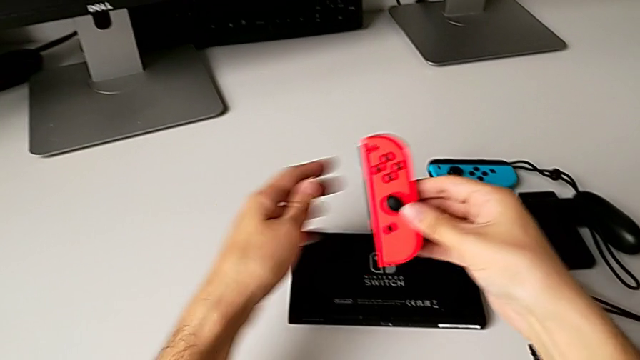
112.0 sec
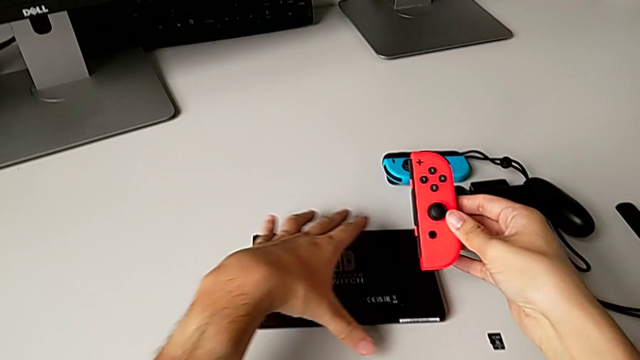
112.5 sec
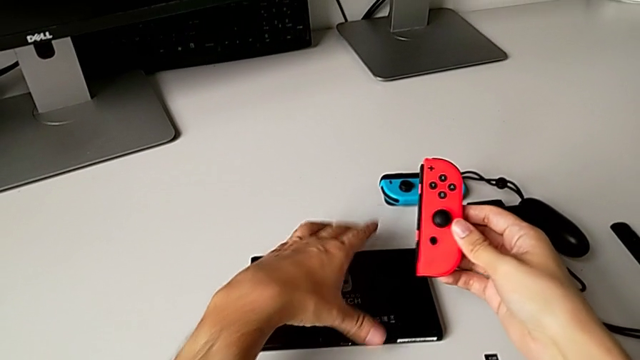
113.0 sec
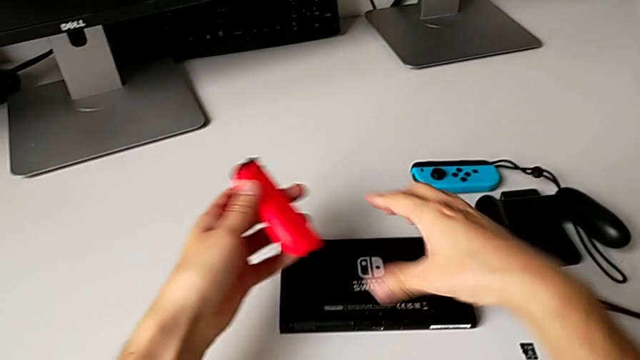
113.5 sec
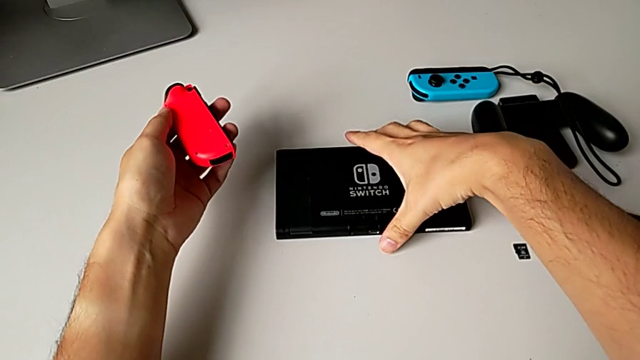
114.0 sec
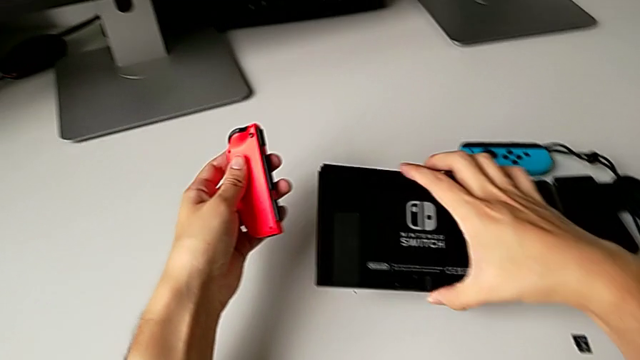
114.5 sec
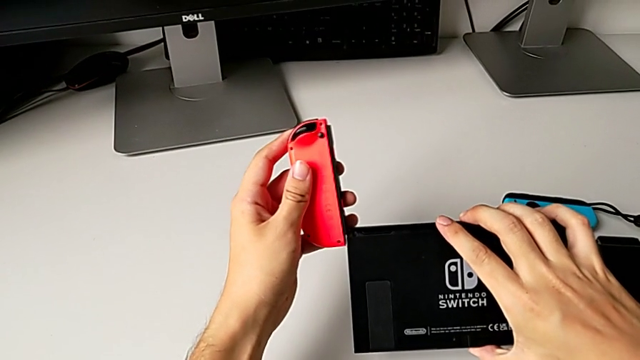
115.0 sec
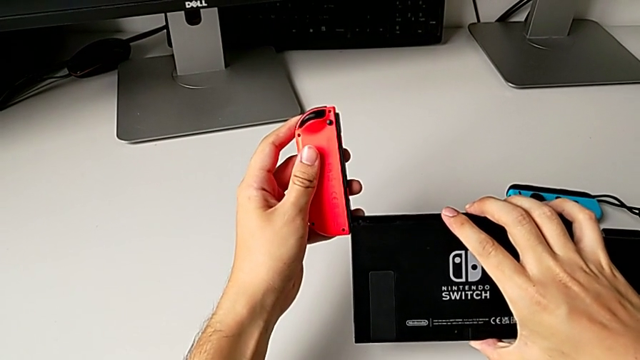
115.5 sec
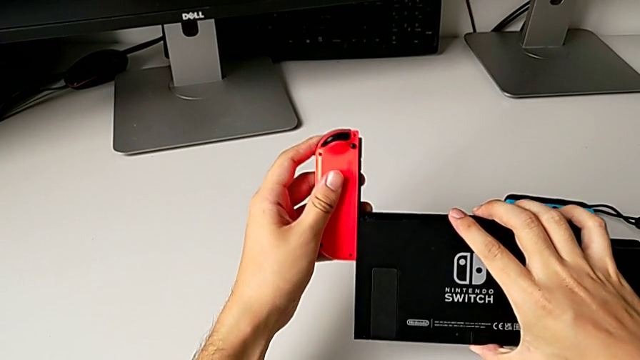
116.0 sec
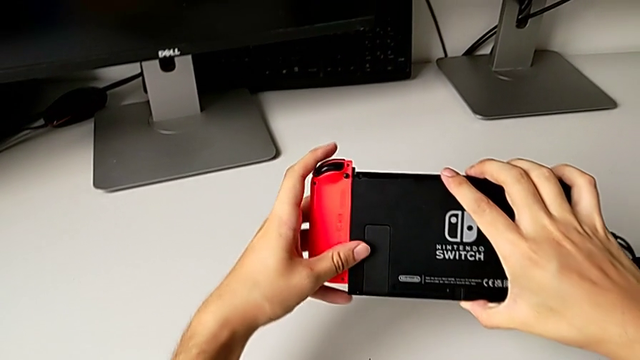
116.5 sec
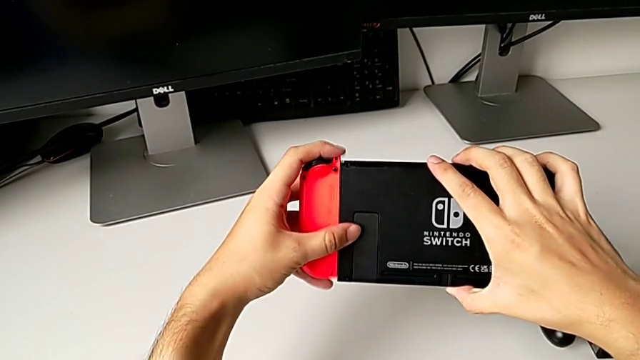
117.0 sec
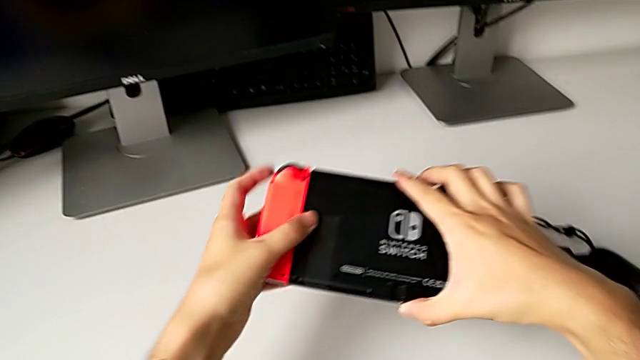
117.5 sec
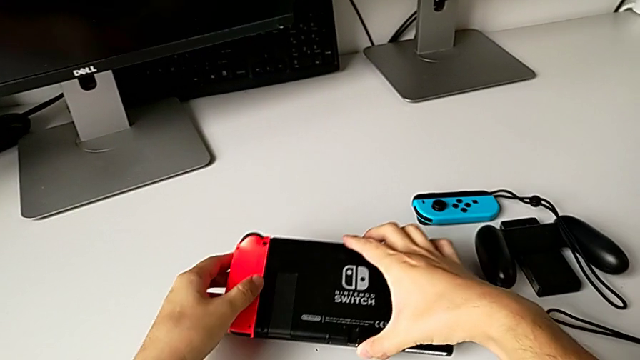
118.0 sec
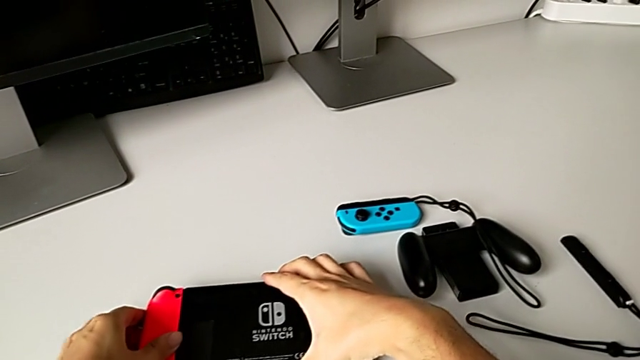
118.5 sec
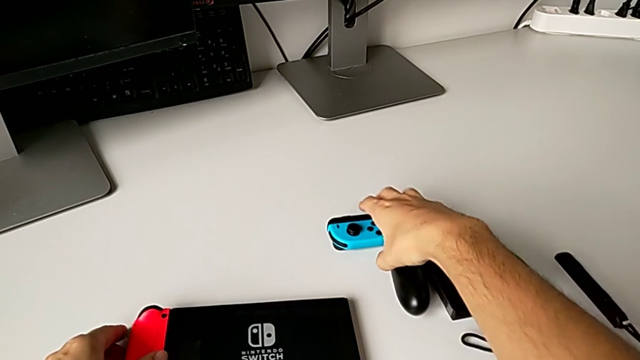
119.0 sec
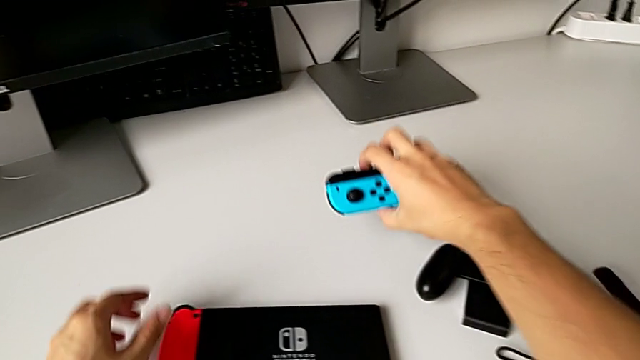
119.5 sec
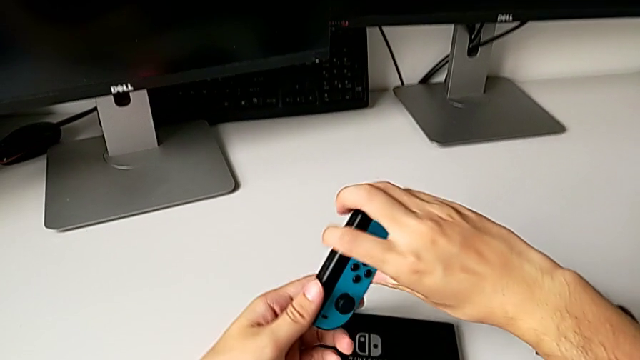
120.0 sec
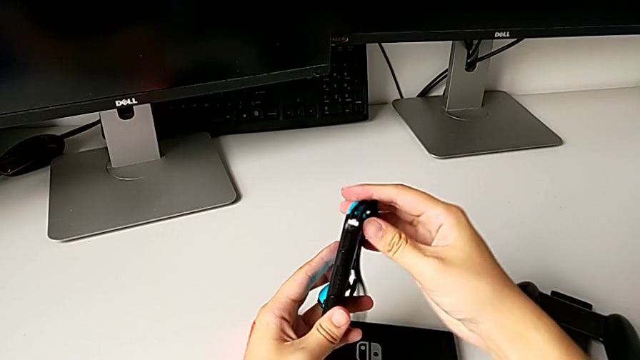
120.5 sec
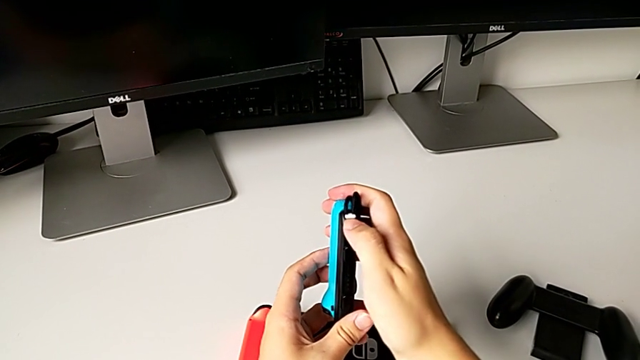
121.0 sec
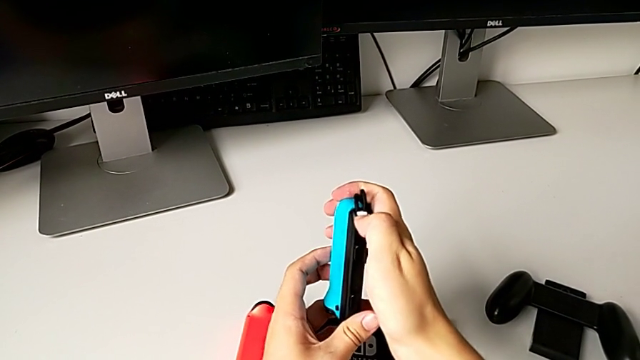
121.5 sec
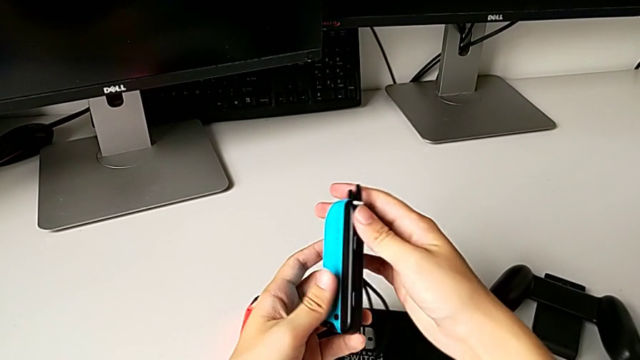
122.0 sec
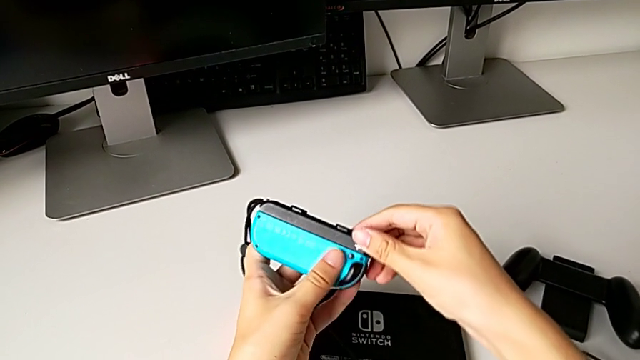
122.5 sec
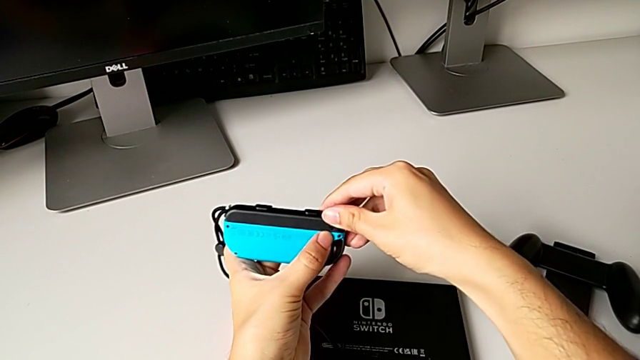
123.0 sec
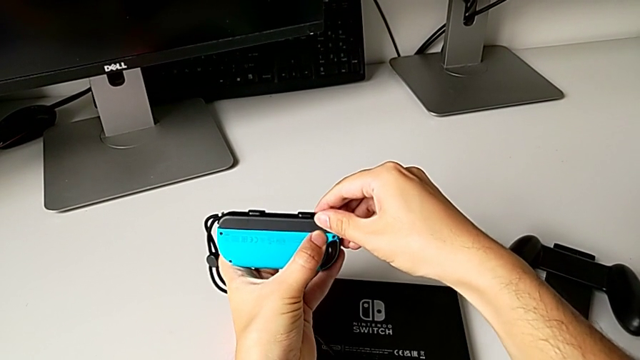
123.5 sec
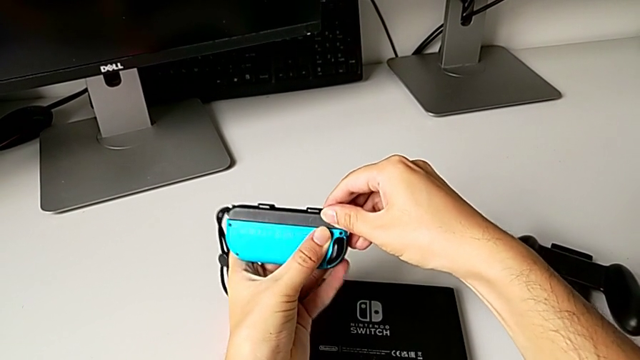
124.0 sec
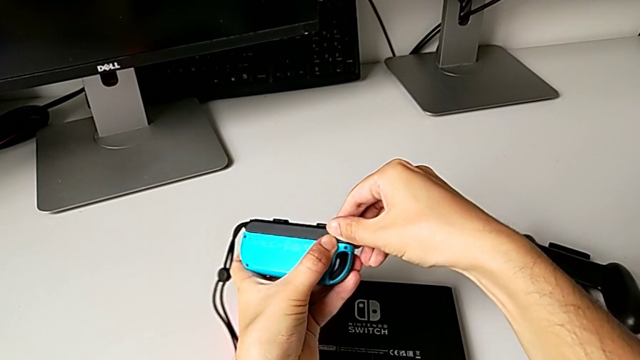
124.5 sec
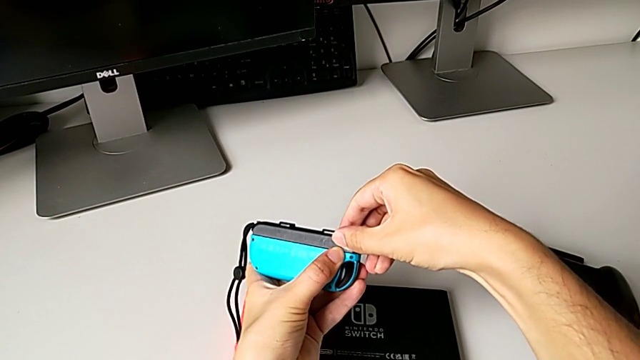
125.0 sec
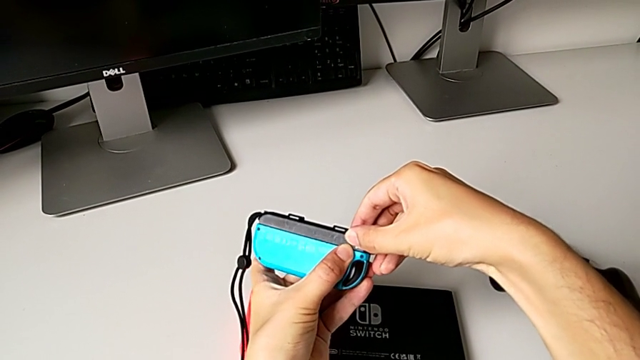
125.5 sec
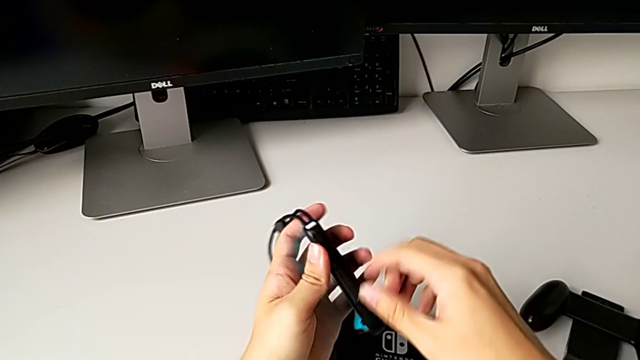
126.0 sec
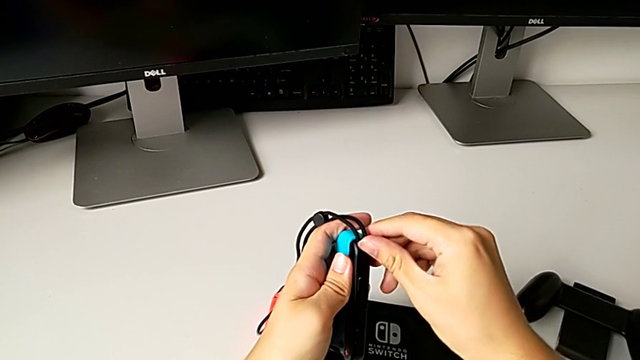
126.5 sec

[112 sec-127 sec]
The camera wearer is changing the Joy-Con controllers to the handheld mode. They grab the Nintendo Switch, insert the red Joy-Con controller, place the Nintendo Switch twice, wrongly push the blue Joy-Con strap lock, not pressing the lock hard enough, wrongly pull the blue Joy-Con strap and push the blue Joy-Con strap lock.

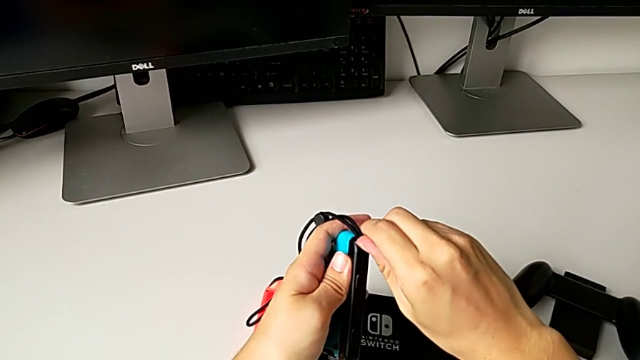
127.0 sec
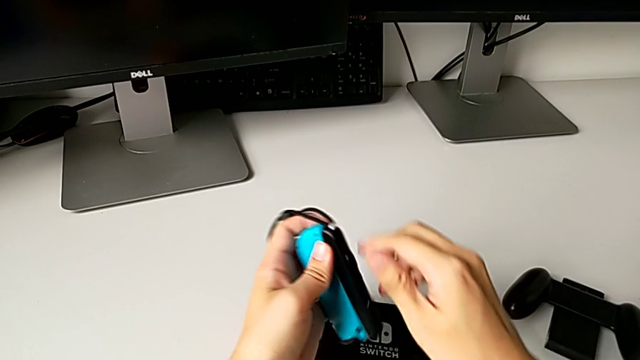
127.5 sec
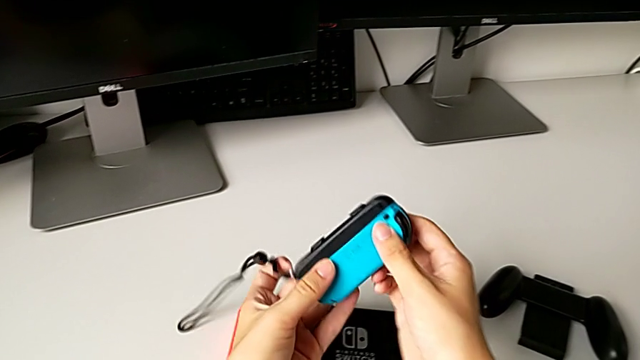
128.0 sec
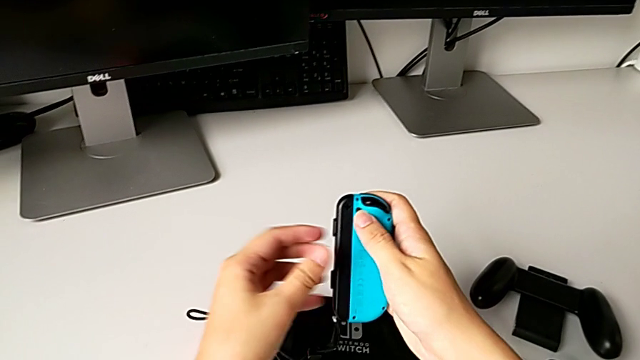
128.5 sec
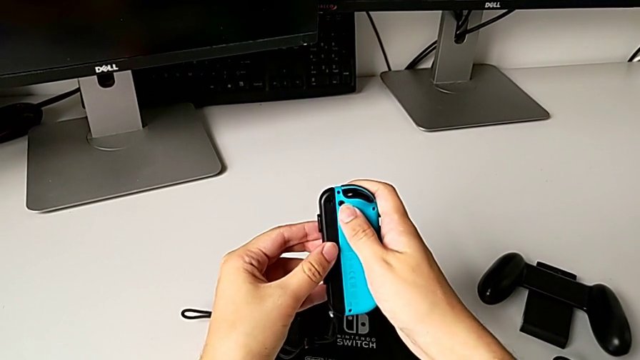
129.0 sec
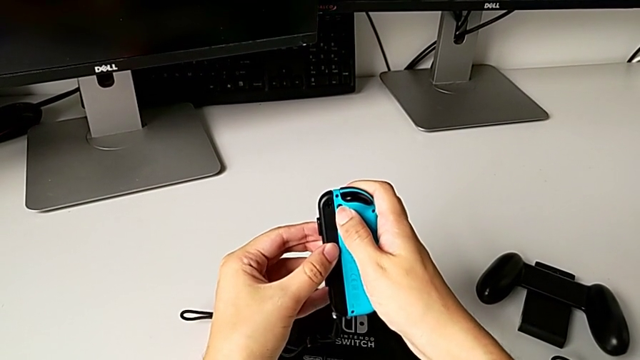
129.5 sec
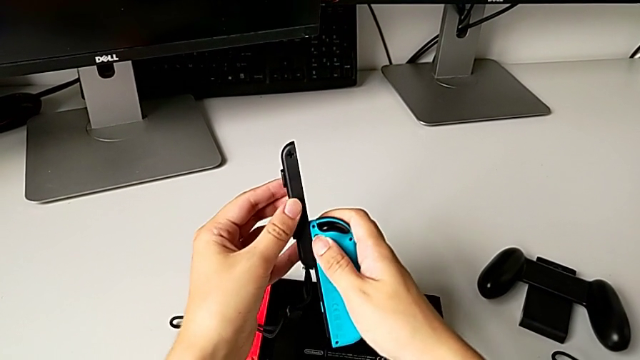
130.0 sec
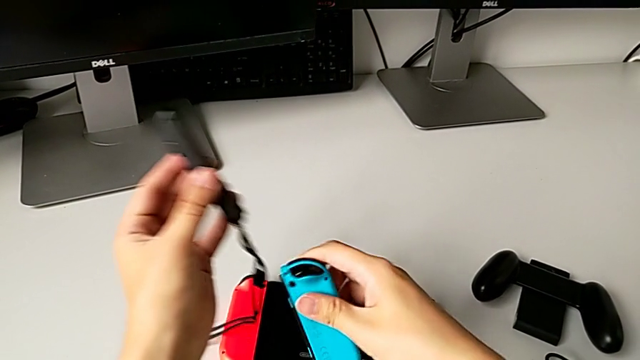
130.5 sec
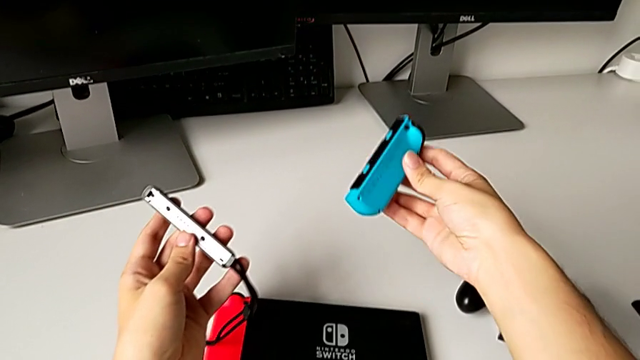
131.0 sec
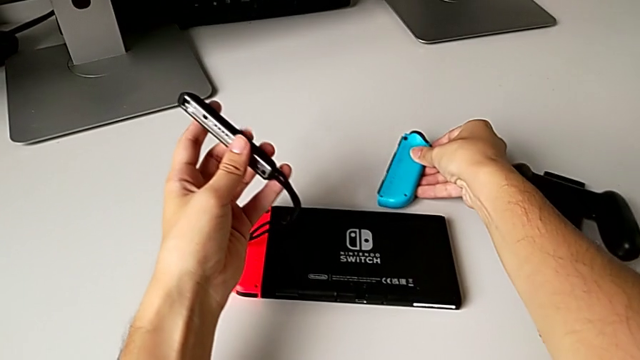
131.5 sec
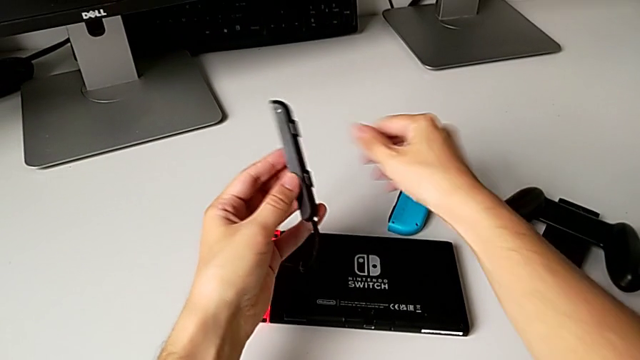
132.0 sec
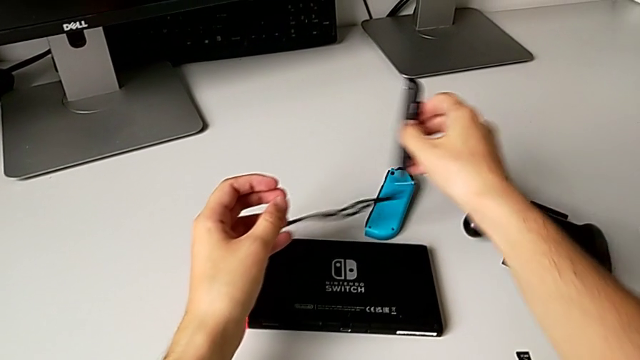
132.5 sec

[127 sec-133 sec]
The camera wearer is changing the Joy-Con controllers to the handheld mode. They withdraw the blue Joy-Con strap and place the blue Joy-Con controller.
